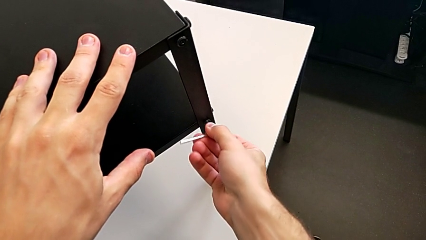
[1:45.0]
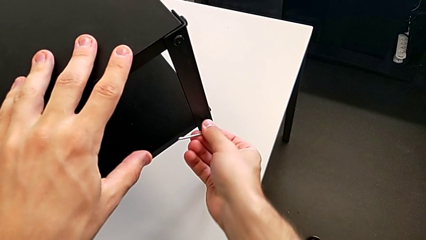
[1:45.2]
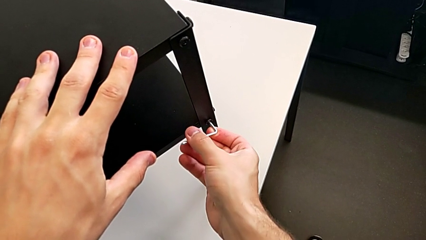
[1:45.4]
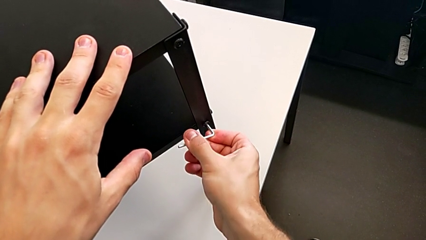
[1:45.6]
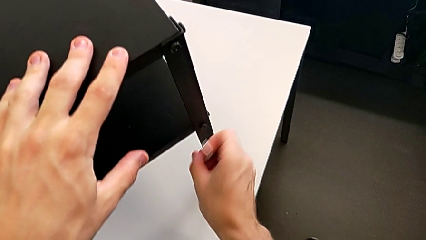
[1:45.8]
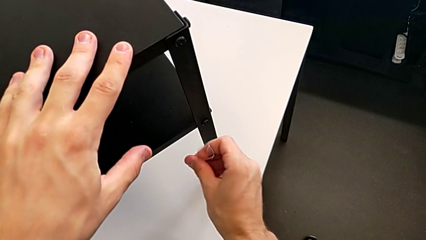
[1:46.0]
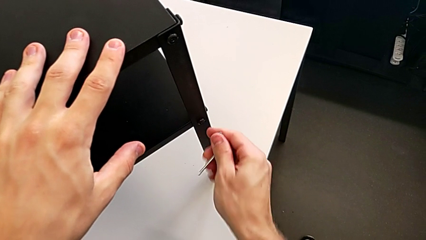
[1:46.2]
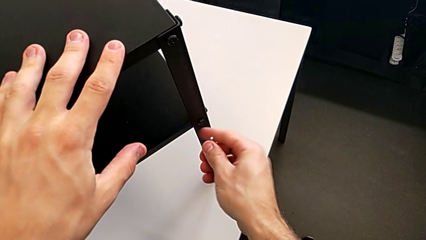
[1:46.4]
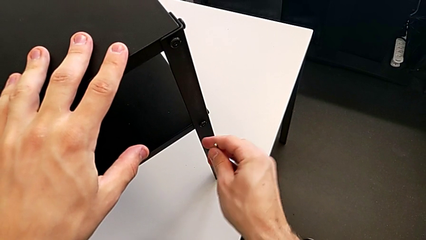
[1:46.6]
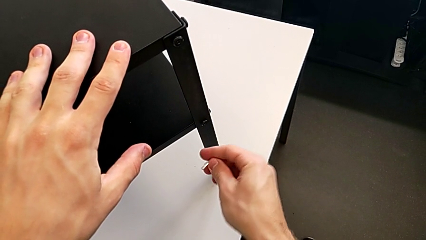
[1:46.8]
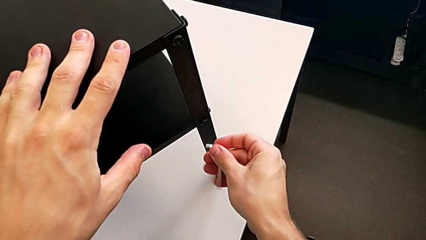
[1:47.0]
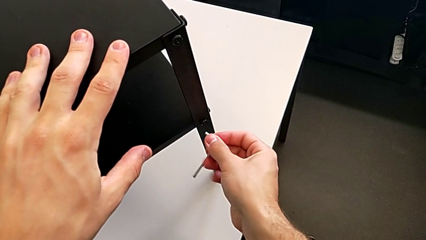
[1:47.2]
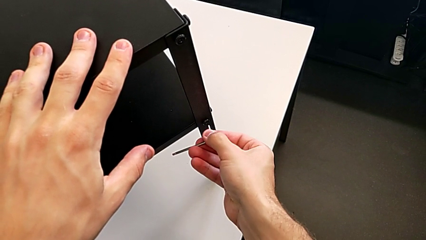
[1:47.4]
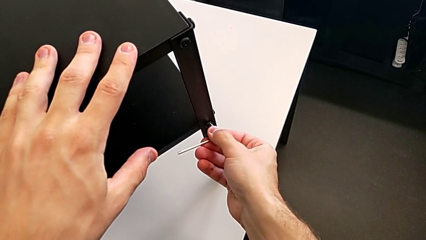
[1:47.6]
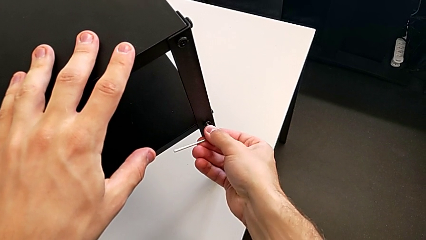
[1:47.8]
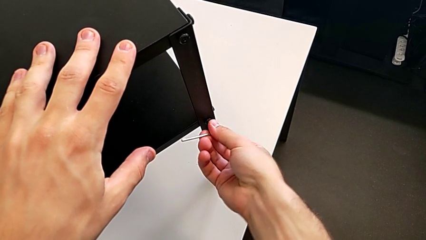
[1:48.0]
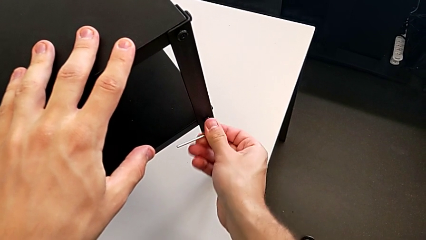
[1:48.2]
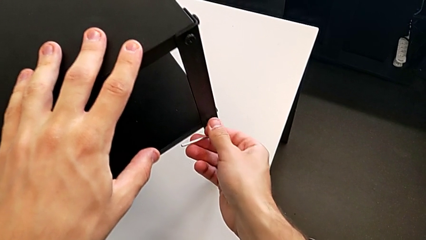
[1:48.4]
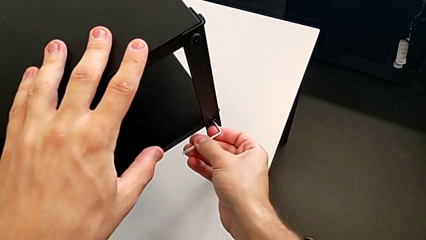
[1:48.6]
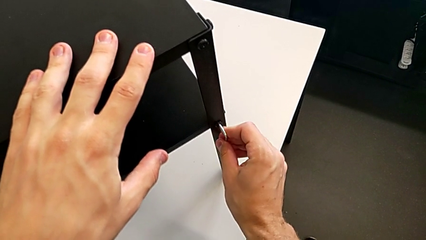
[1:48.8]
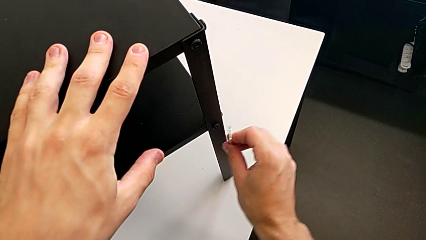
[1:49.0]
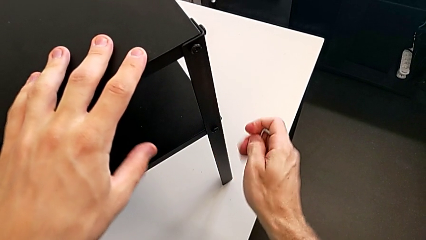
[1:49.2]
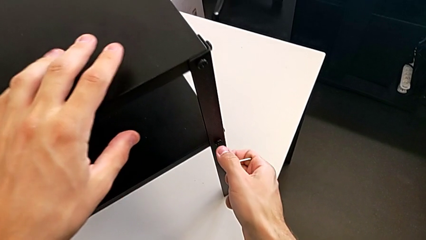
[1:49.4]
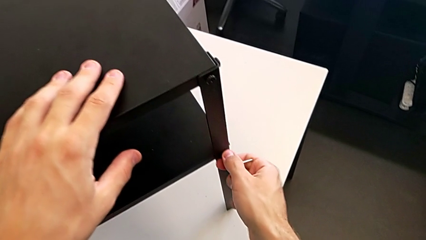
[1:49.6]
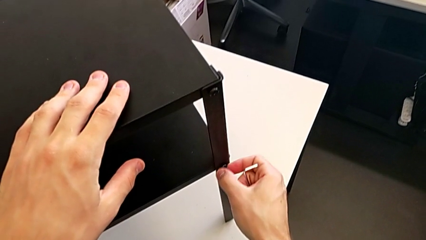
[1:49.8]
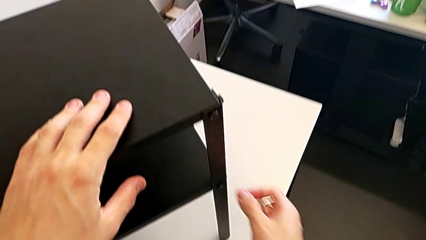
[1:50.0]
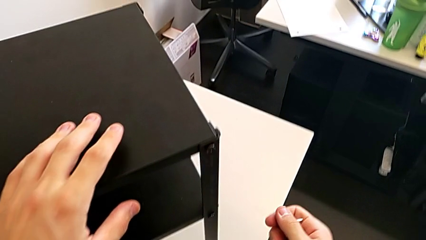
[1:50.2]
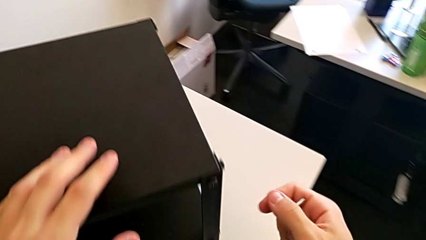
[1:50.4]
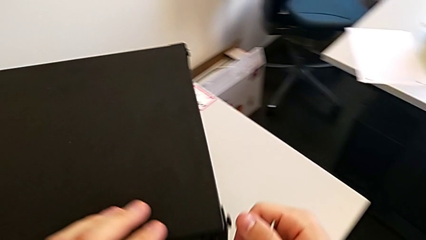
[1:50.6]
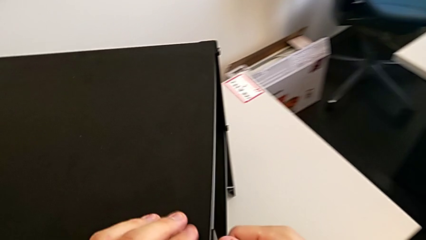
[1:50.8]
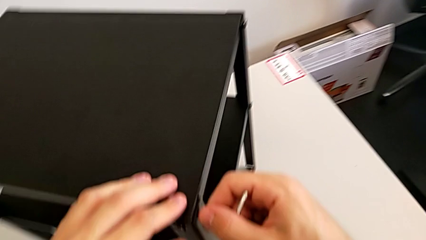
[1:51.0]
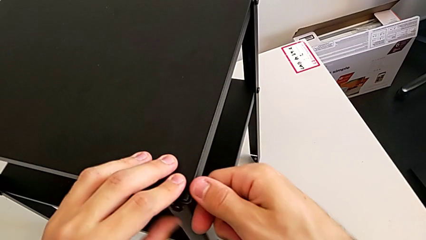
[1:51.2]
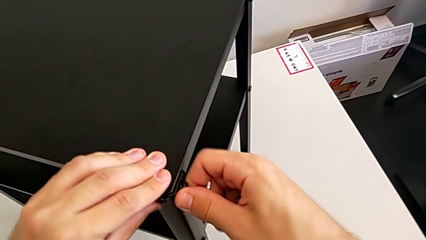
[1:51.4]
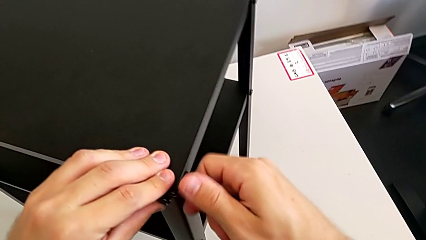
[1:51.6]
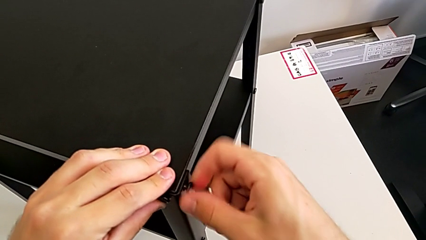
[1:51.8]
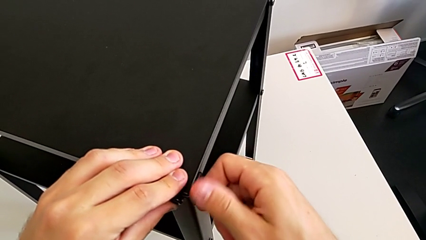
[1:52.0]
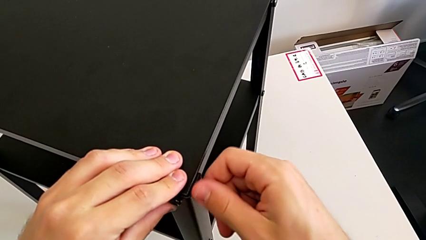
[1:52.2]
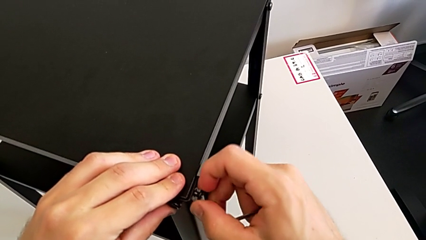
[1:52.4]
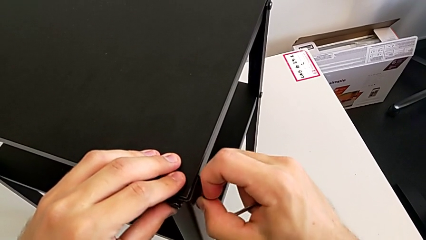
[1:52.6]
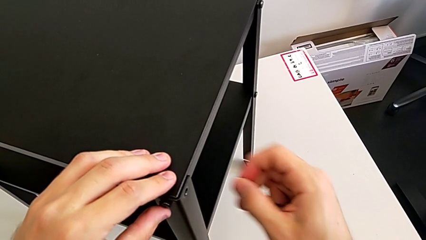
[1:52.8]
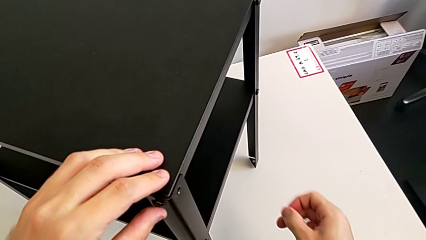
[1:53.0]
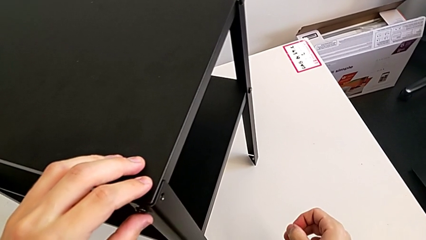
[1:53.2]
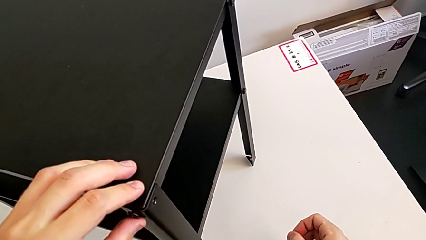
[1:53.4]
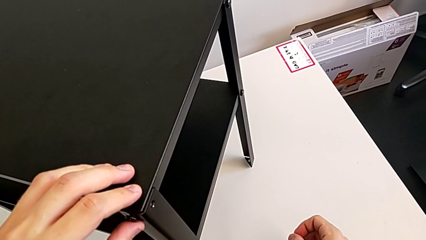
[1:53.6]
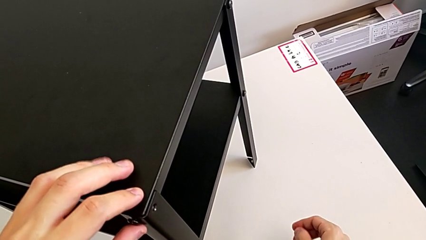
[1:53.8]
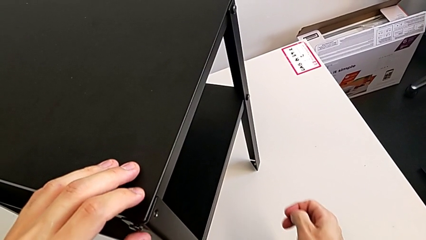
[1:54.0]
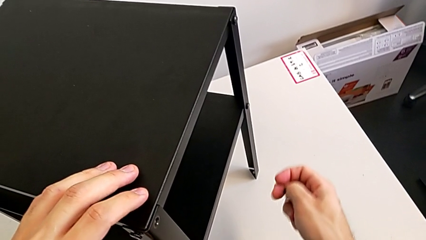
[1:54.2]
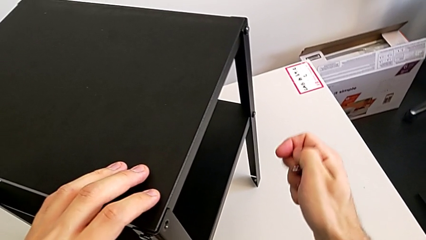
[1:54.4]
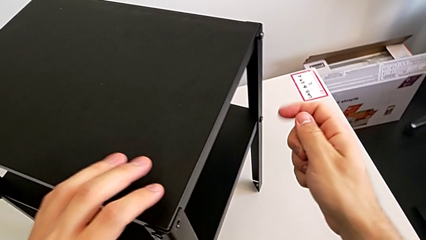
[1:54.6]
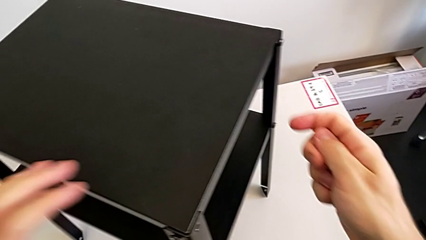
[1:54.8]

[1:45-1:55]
The camera wearer is unscrewing the screw on the shelf's leg. They keep inserting the Allen wrench, withdraw it, unscrew the hex socket head twice and grab it.

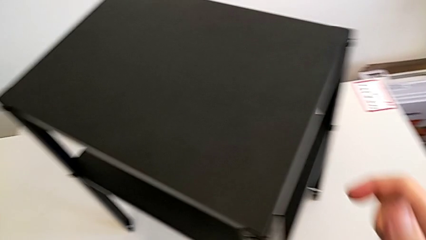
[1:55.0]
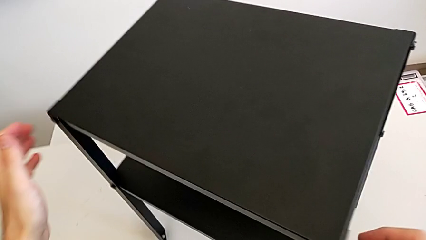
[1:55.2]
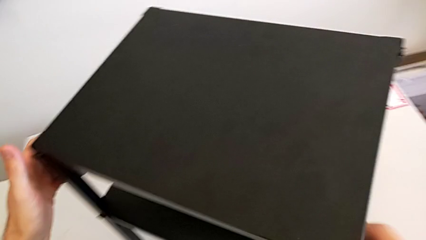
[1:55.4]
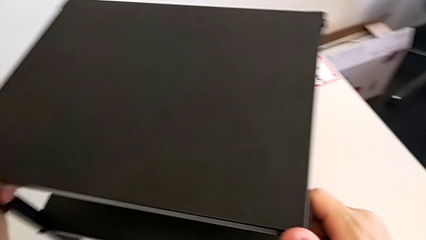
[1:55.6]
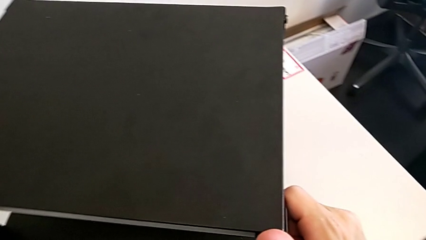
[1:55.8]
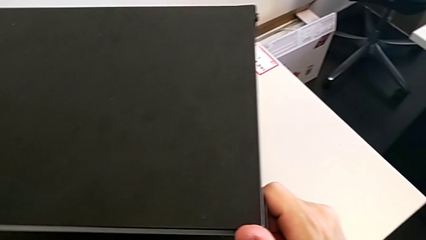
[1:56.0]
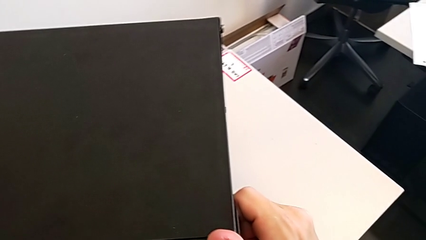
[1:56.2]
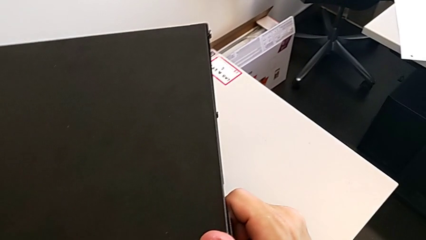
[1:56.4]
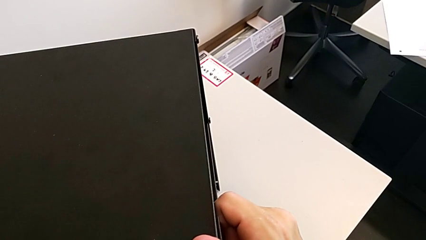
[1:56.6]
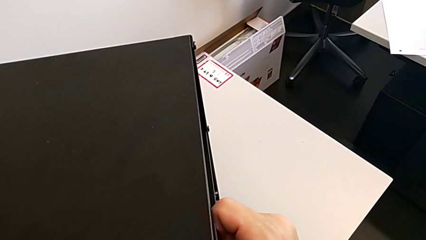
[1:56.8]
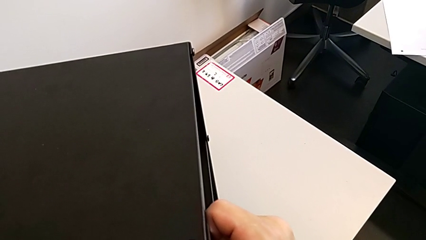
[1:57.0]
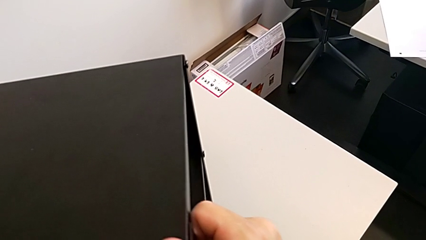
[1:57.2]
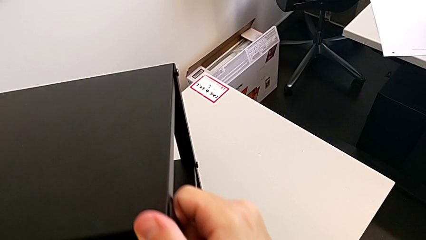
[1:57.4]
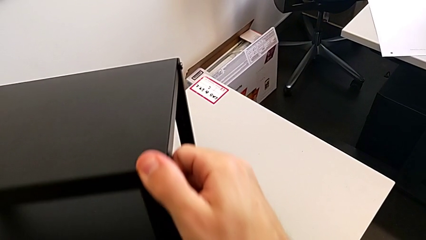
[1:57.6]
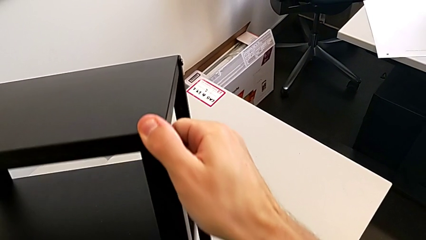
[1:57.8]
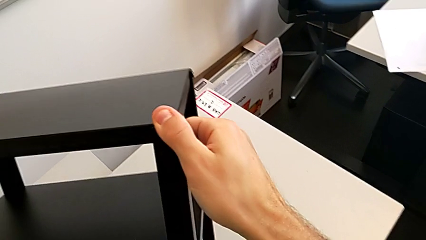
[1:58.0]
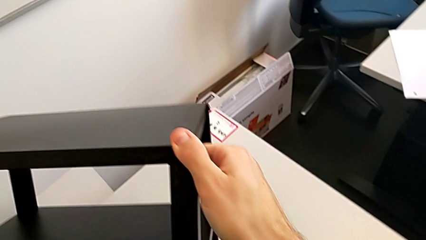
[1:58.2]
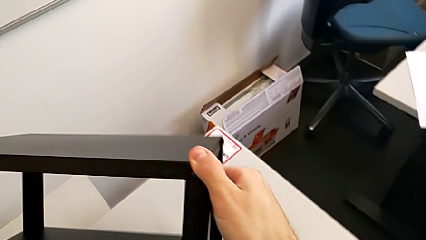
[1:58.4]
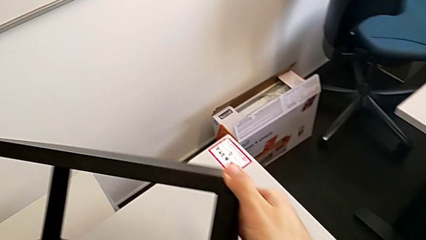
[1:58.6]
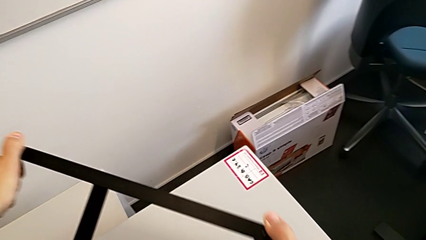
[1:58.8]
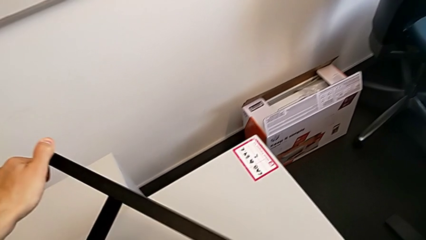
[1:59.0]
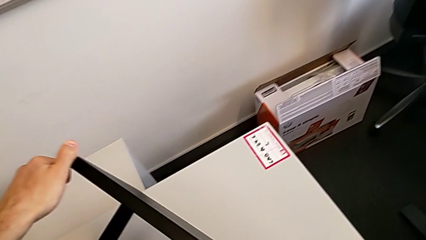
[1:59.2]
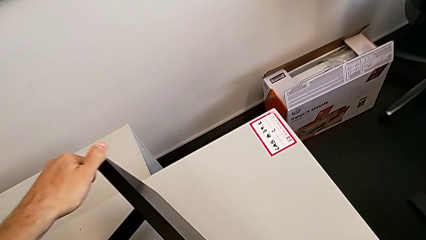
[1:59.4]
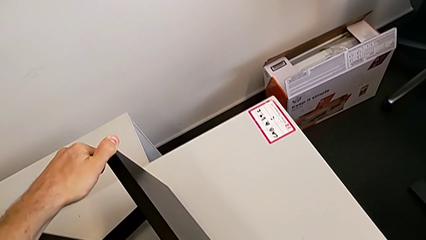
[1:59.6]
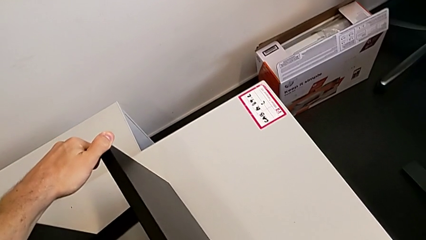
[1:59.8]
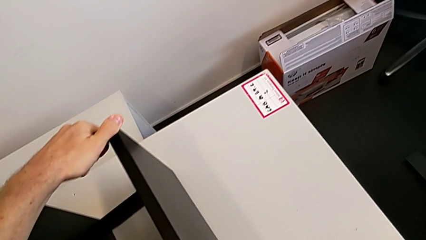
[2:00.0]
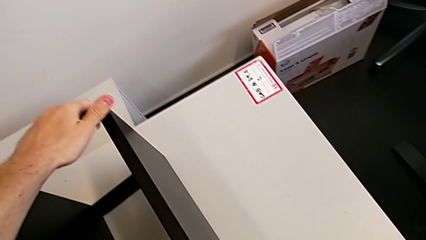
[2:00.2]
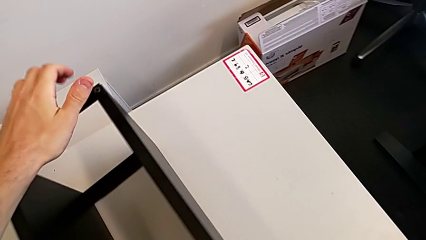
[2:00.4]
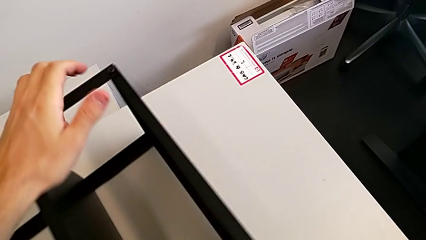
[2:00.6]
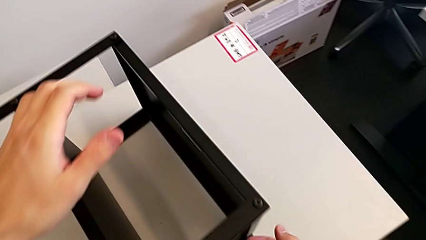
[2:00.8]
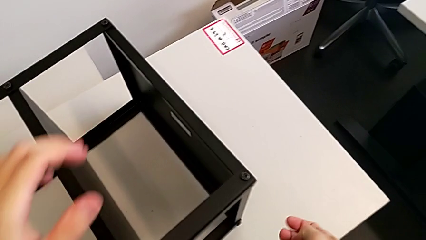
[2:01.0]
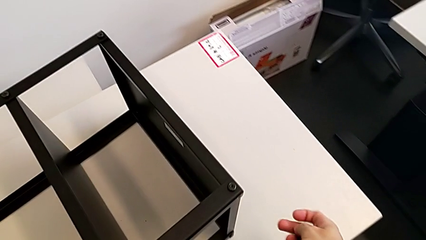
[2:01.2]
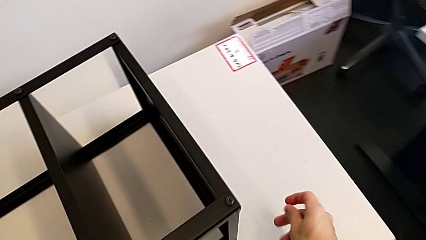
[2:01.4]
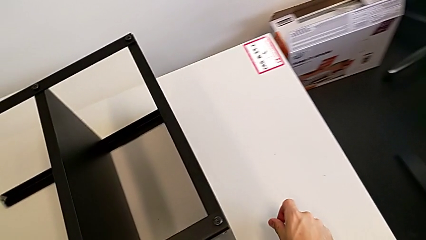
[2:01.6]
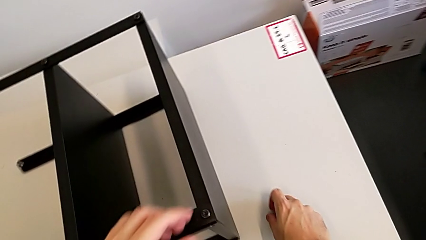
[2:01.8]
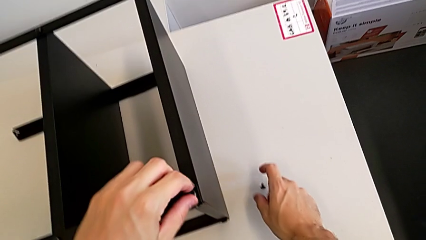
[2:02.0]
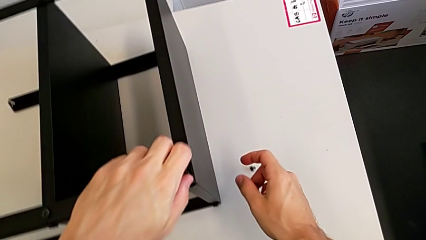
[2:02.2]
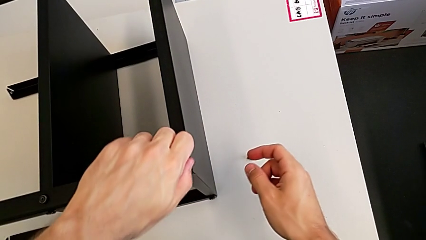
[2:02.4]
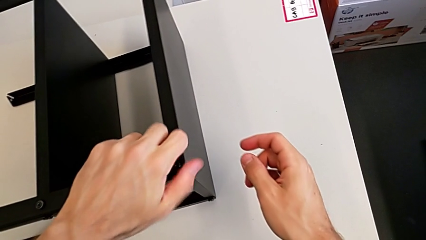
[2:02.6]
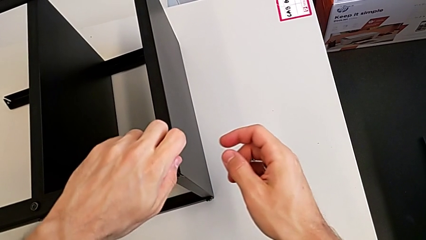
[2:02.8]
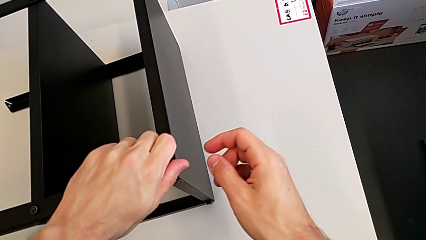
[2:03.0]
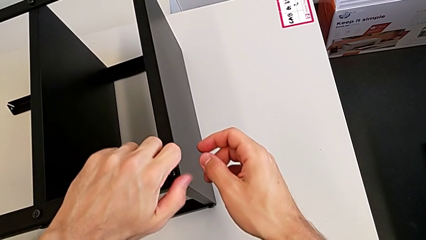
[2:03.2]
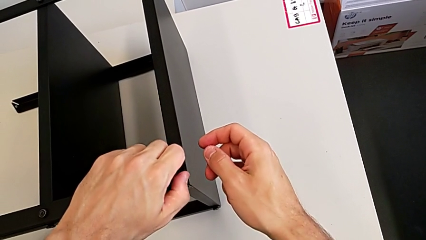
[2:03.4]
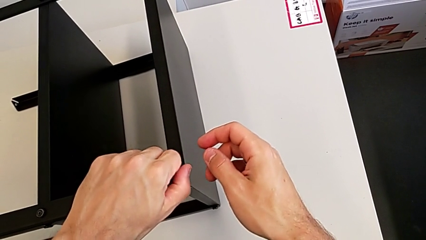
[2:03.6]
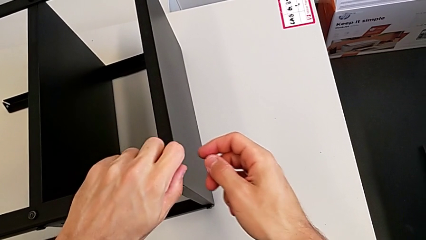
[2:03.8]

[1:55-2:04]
The camera wearer is withdrawing the top screws. They rotate the nightstand, place the hex socket head with the right hand and unscrew it with the left hand.
